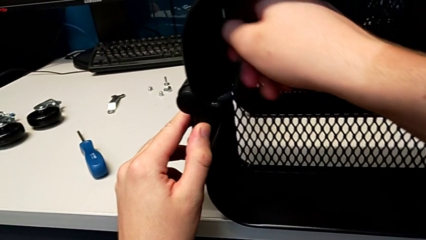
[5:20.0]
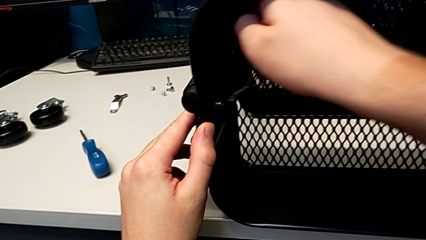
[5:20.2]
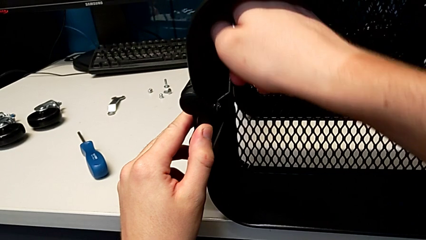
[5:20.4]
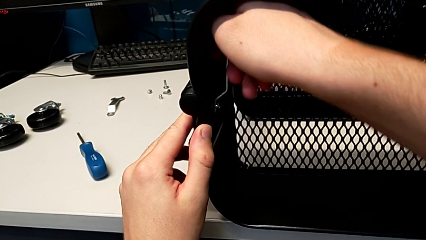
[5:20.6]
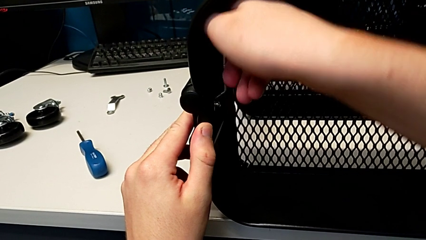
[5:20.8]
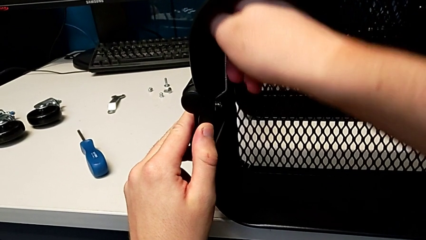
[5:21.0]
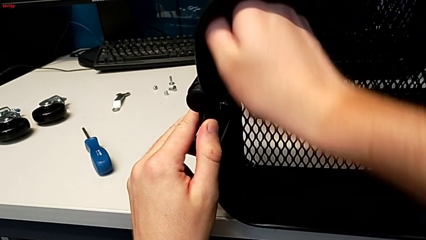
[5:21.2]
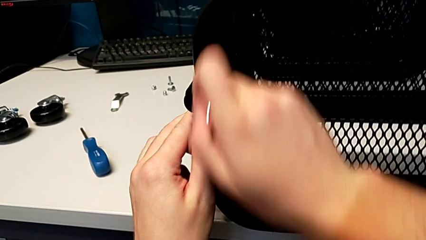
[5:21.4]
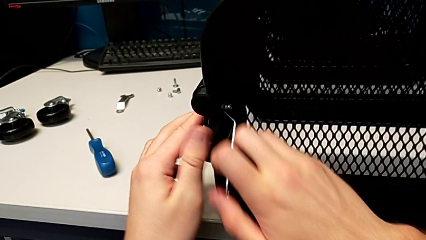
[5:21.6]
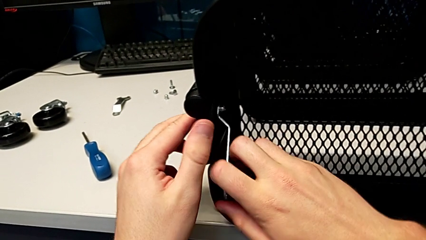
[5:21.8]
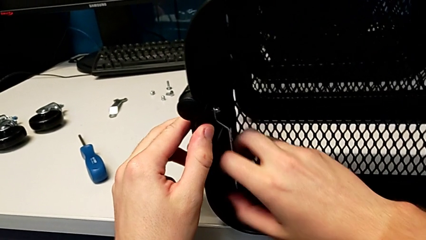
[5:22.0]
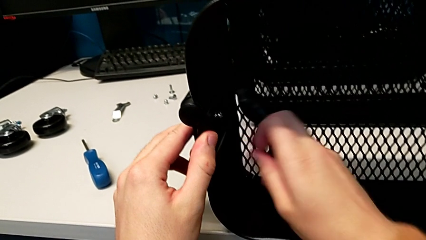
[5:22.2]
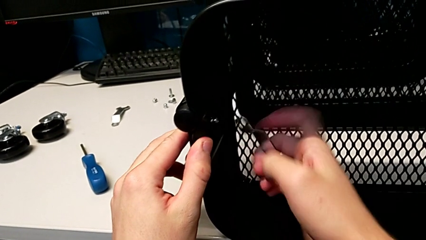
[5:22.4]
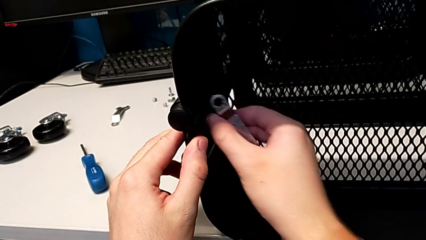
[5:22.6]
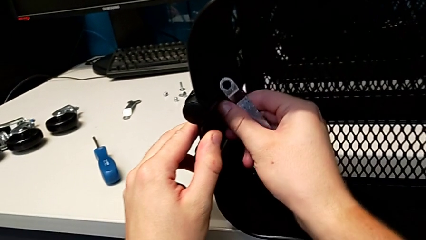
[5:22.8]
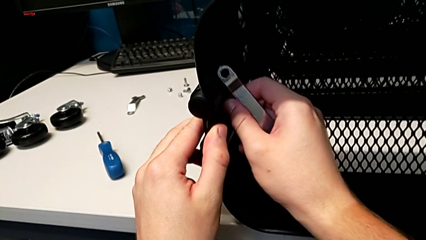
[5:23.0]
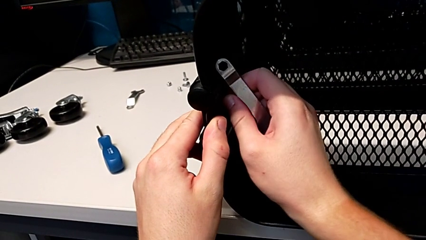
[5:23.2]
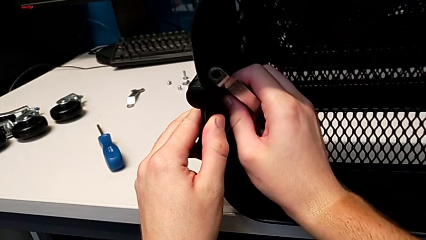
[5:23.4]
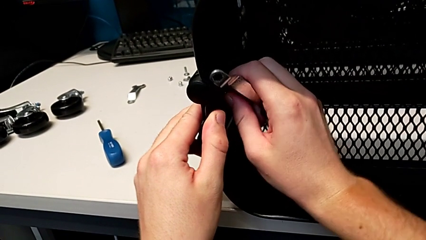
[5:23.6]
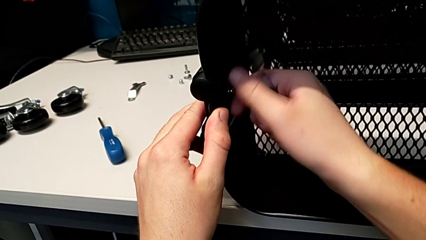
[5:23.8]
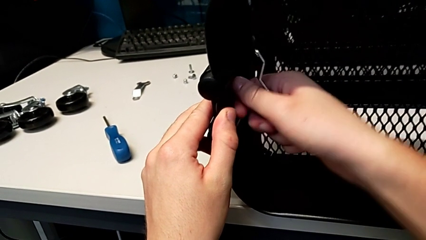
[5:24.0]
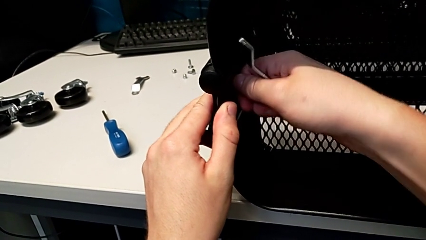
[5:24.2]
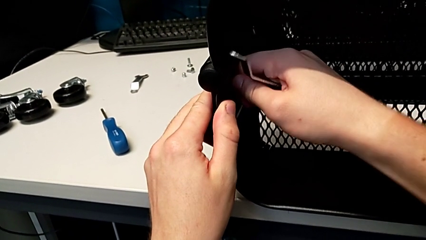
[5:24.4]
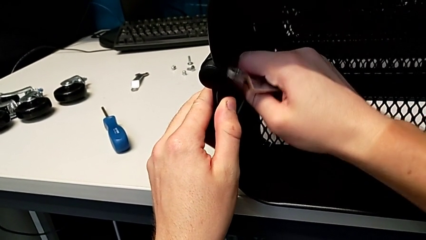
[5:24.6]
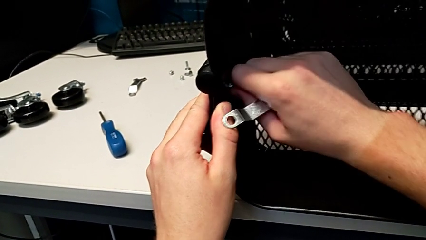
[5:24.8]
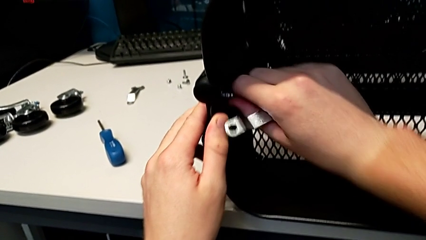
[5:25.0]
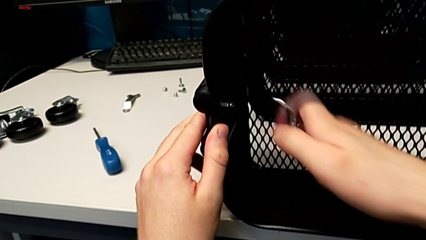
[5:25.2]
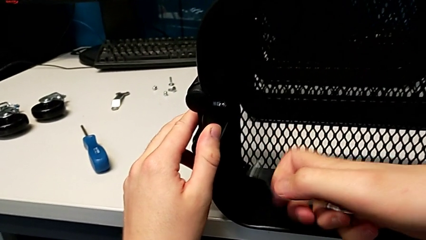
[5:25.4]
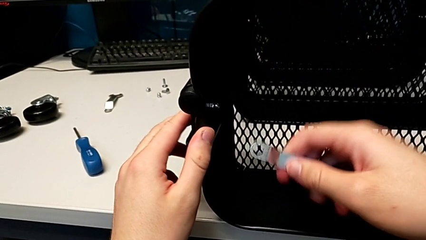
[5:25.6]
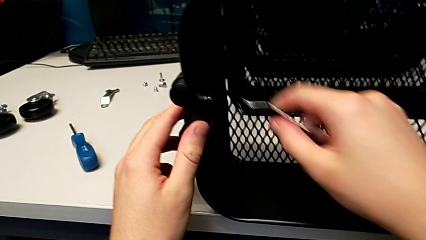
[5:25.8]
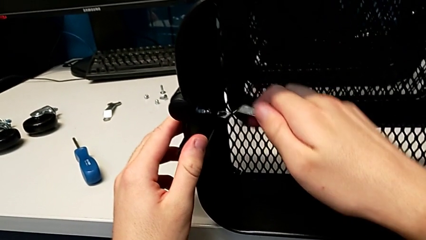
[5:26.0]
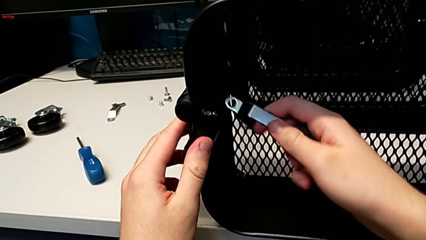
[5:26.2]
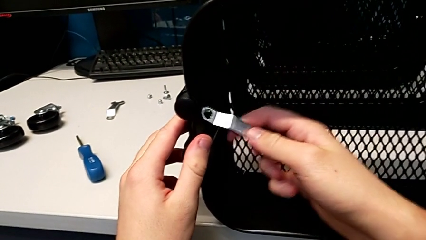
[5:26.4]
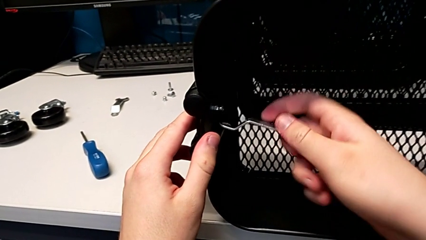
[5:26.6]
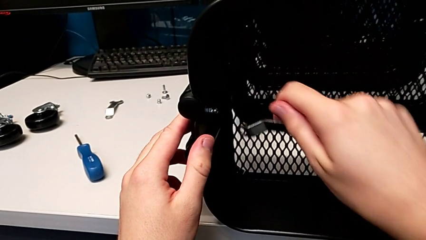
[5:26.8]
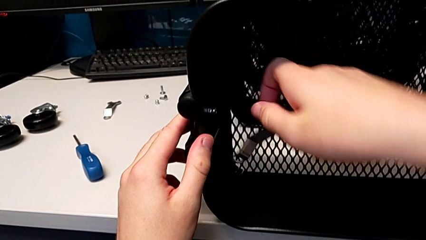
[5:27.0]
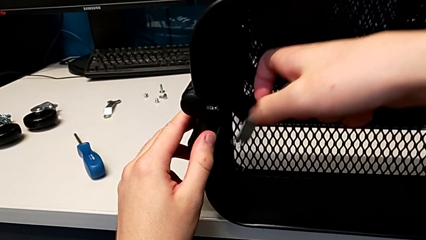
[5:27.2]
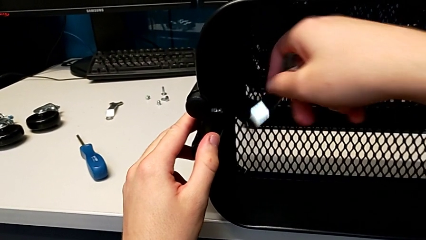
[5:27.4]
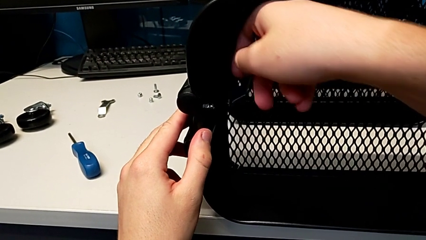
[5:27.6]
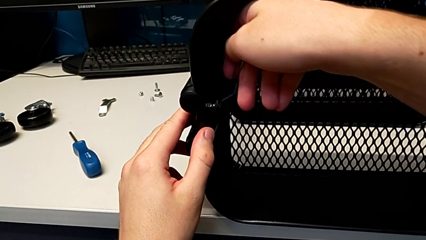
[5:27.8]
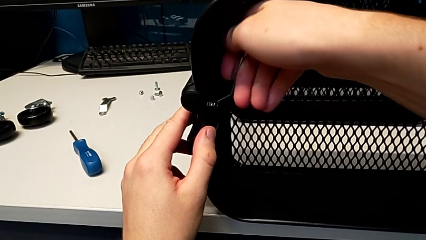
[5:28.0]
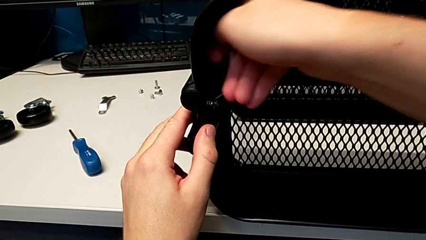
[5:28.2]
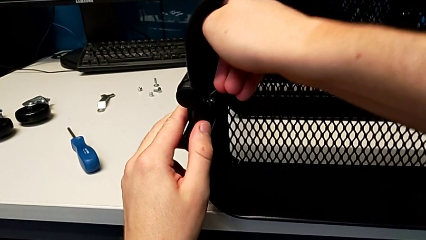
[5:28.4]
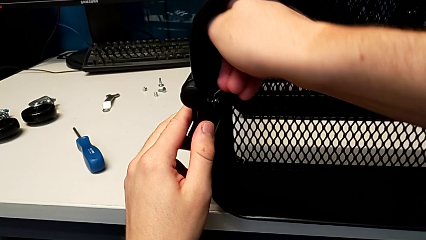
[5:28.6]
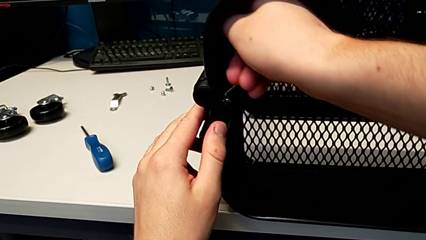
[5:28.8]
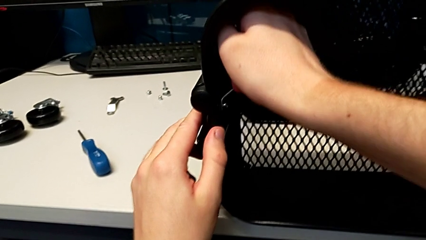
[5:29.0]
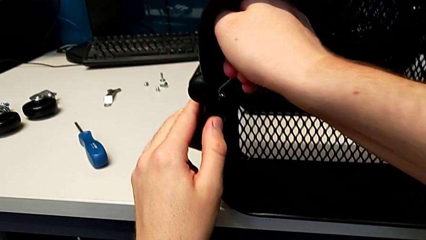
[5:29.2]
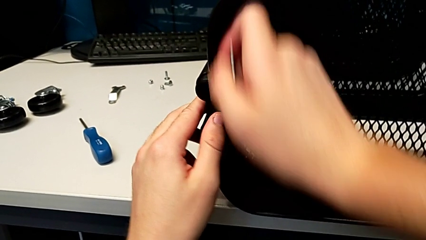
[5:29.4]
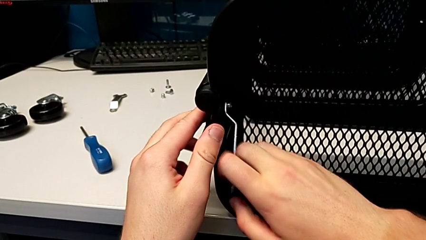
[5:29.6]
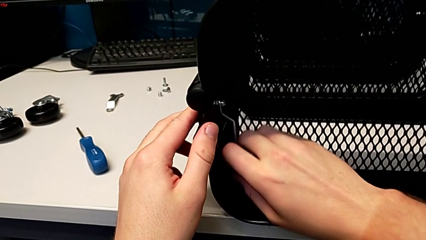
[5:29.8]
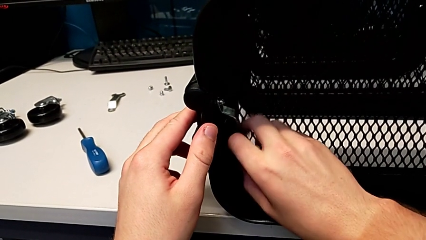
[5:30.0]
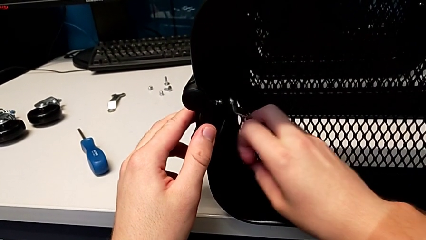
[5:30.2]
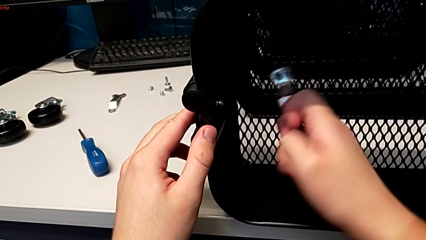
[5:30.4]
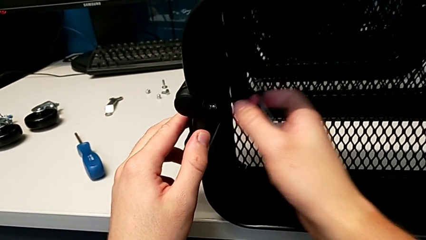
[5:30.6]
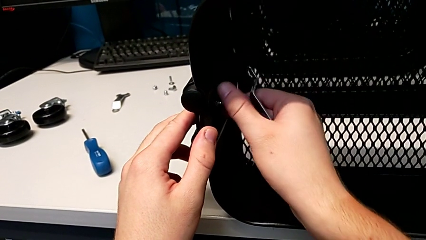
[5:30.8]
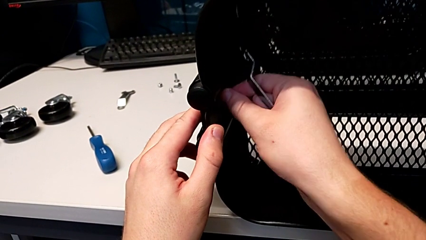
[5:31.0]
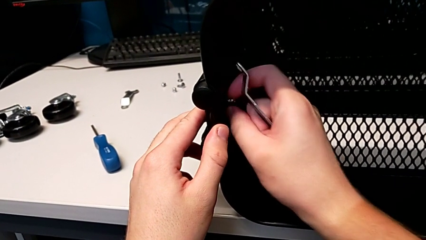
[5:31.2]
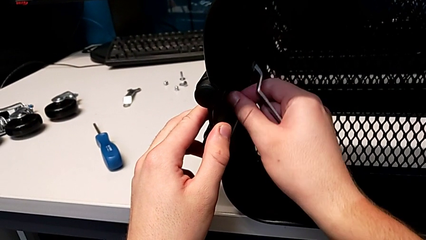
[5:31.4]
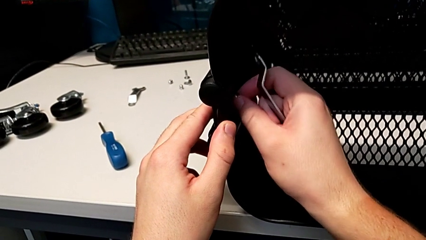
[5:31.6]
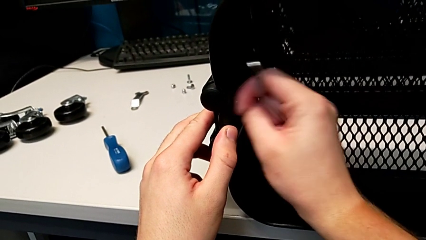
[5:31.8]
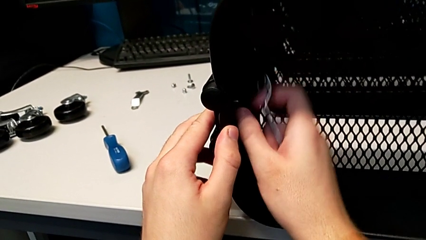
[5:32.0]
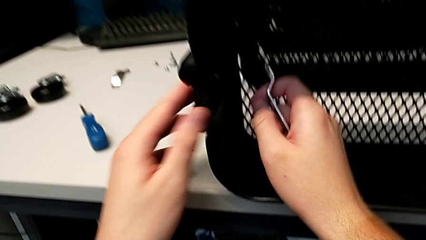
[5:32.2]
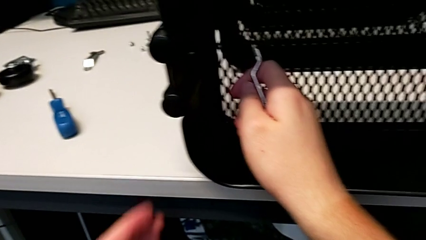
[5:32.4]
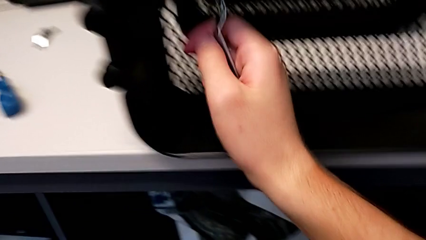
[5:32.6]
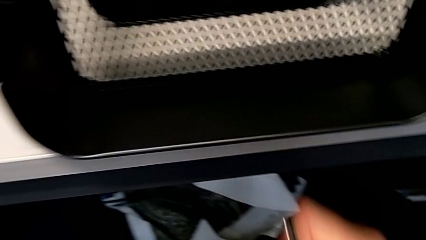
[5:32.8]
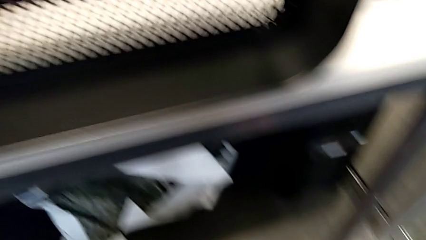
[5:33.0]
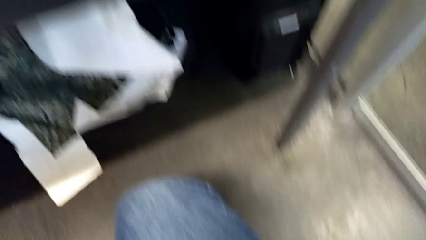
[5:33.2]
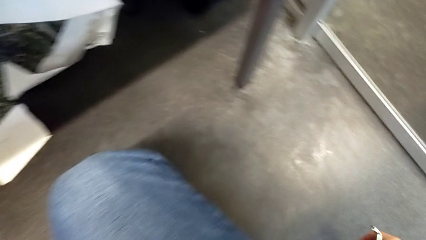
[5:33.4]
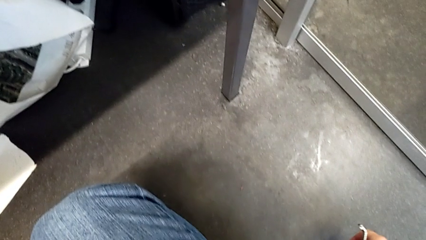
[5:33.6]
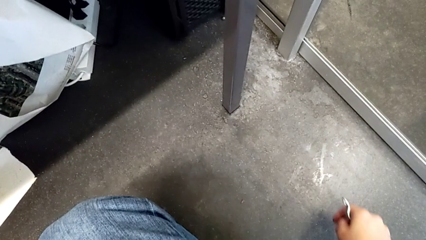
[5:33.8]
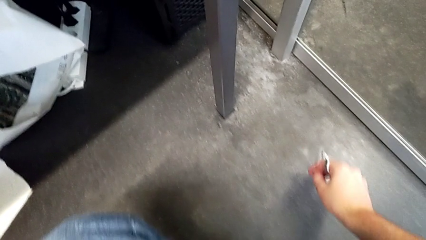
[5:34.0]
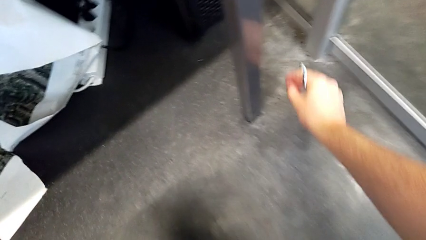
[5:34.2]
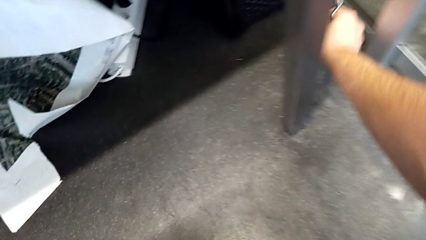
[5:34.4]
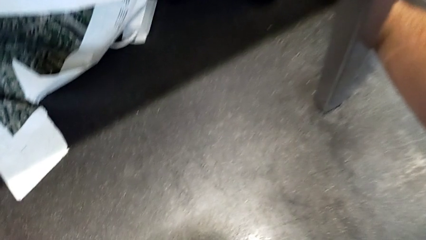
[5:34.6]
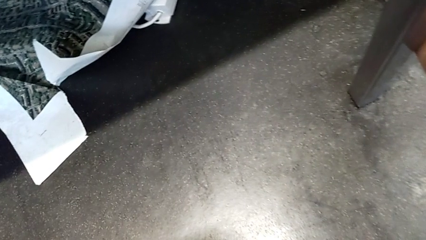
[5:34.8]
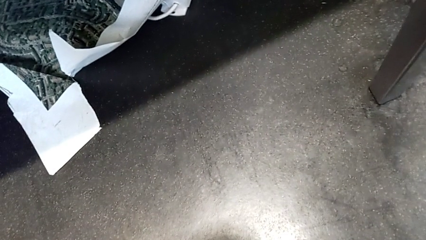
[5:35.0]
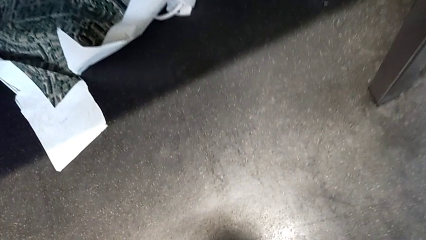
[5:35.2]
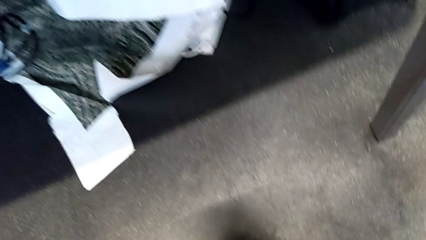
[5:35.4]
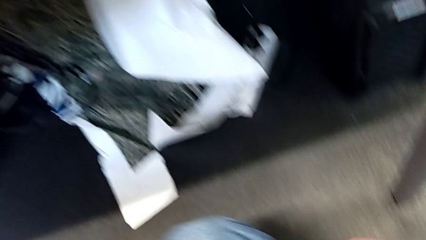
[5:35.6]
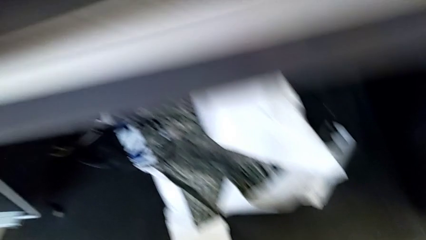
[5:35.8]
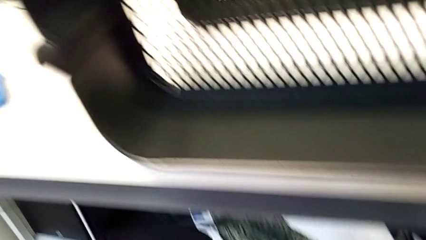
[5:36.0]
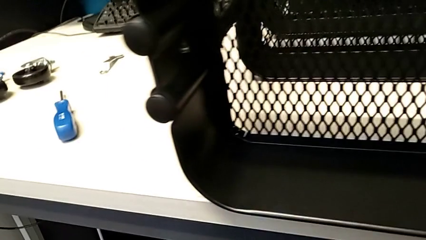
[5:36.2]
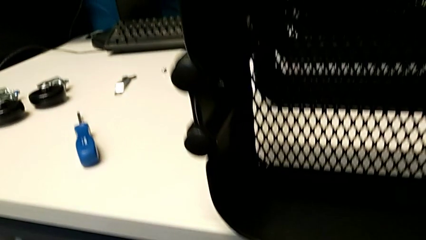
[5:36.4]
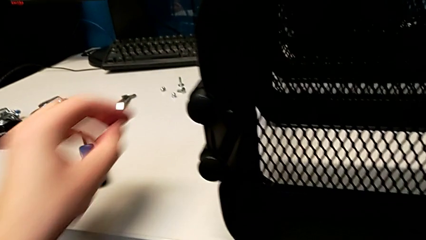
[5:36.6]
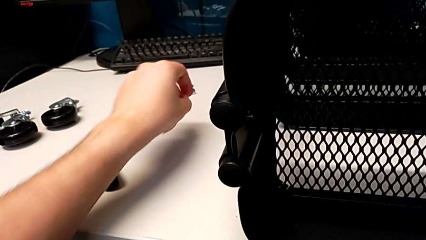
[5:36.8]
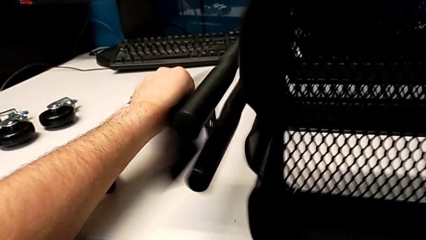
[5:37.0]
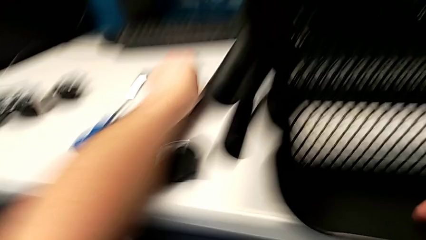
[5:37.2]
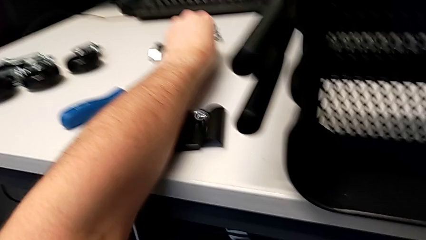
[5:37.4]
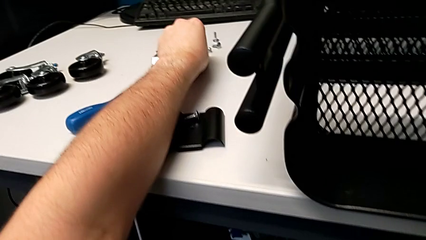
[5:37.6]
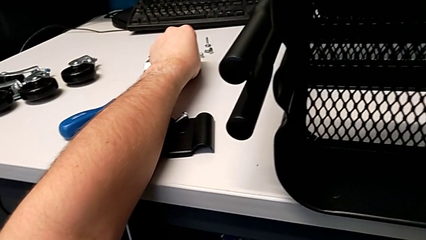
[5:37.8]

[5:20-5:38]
The camera wearer is unscrewing the left bracket of the top tray. They unscrew the third hexagon cap nut, grab it, unscrew it, rotate the hexagonal wrench, insert it, unscrew the third hexagon cap nut, grab it, unscrew it, drop it, approach it and drop the third bracket.
